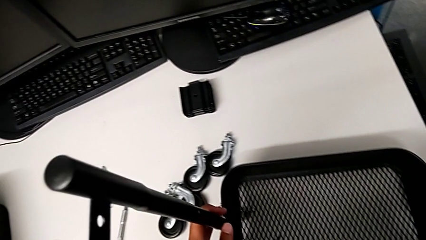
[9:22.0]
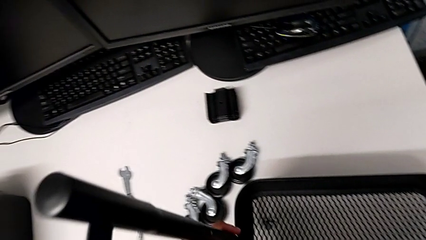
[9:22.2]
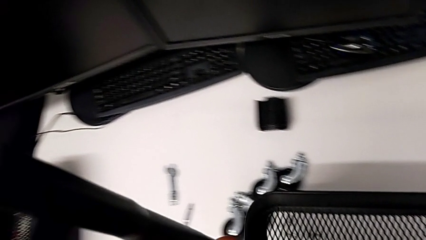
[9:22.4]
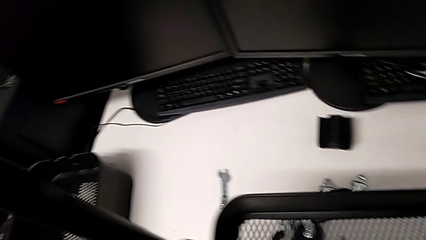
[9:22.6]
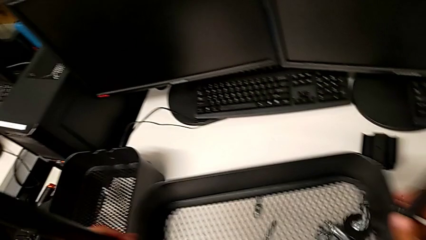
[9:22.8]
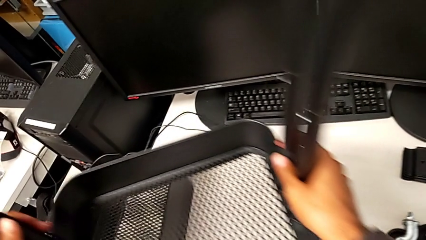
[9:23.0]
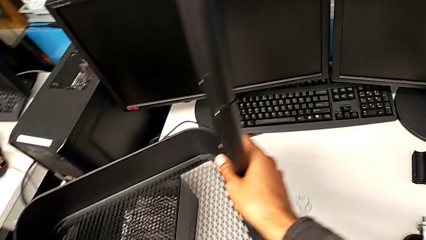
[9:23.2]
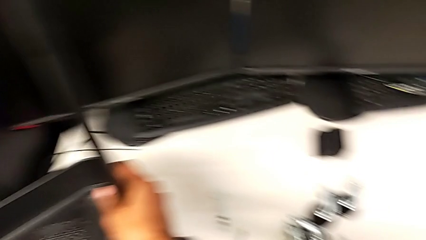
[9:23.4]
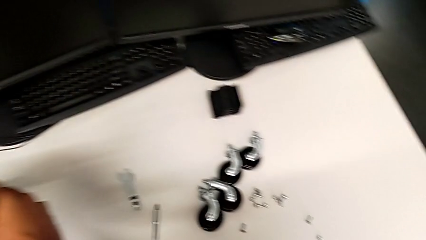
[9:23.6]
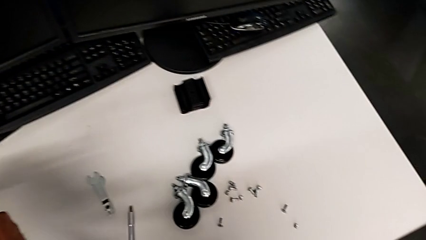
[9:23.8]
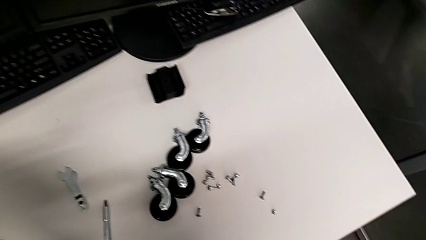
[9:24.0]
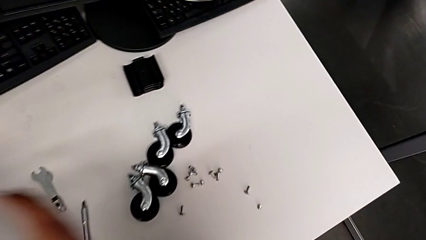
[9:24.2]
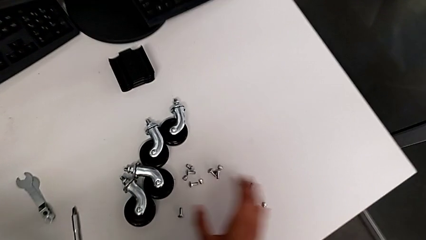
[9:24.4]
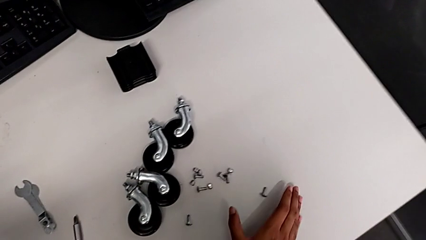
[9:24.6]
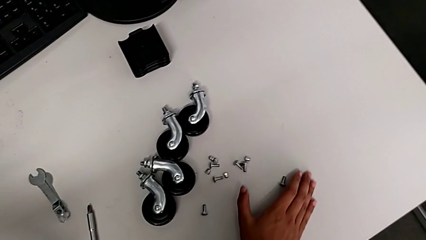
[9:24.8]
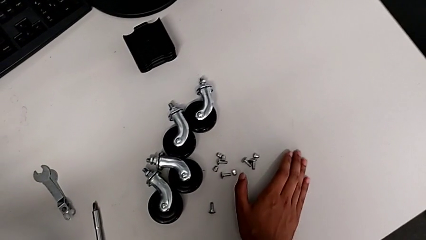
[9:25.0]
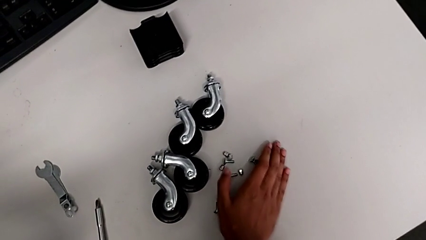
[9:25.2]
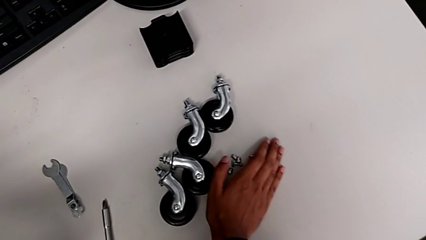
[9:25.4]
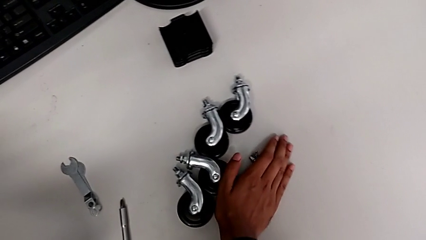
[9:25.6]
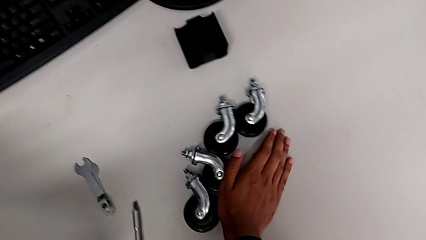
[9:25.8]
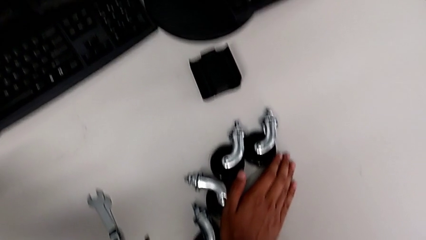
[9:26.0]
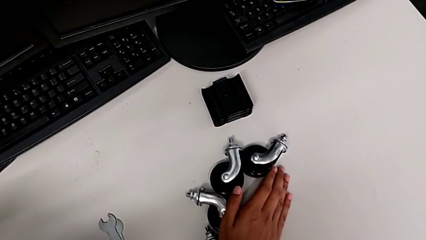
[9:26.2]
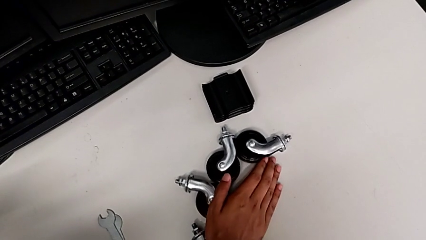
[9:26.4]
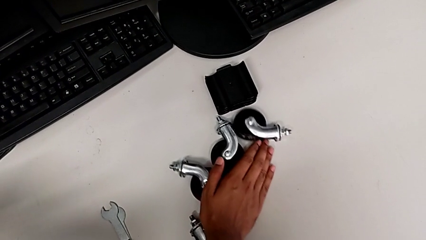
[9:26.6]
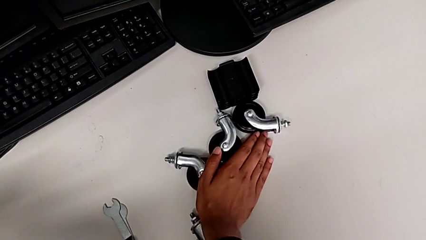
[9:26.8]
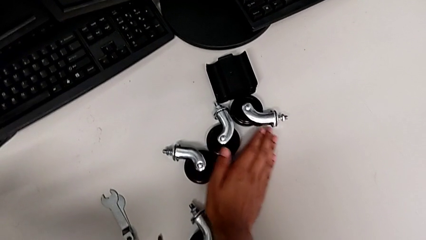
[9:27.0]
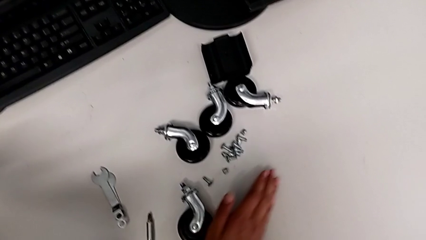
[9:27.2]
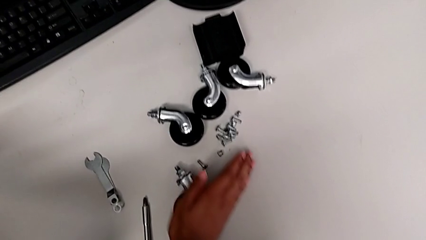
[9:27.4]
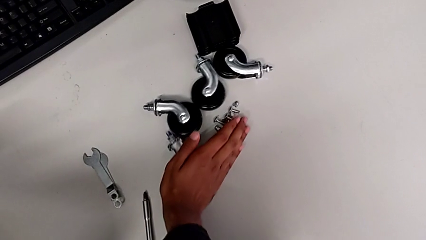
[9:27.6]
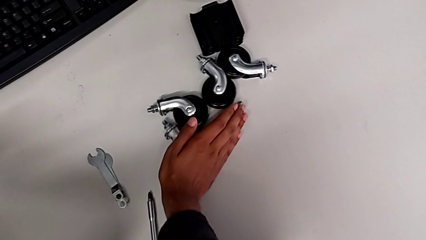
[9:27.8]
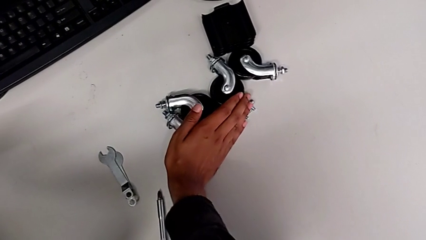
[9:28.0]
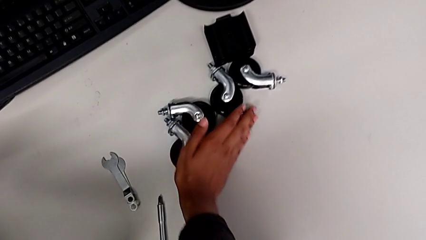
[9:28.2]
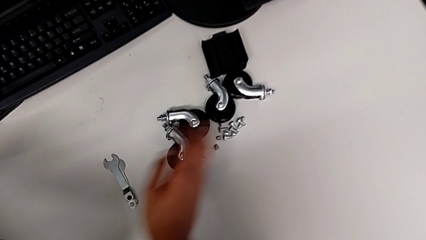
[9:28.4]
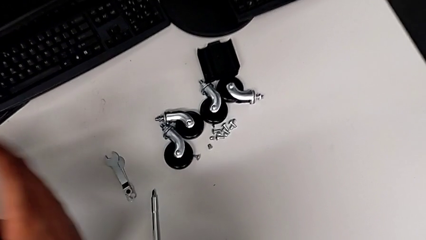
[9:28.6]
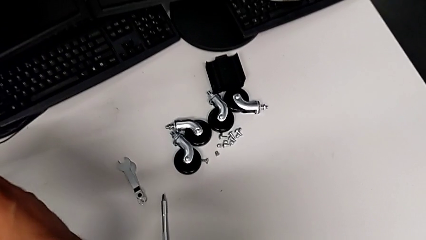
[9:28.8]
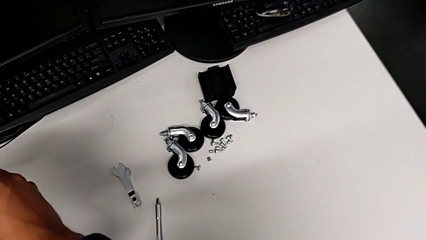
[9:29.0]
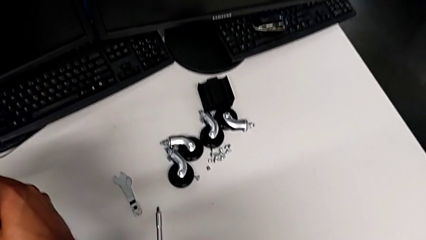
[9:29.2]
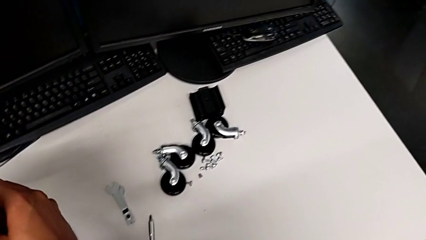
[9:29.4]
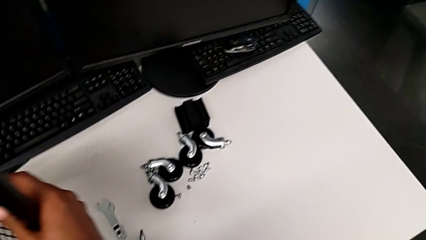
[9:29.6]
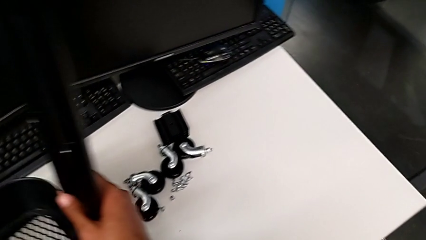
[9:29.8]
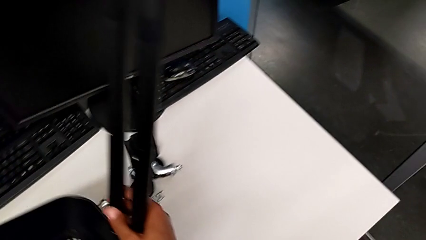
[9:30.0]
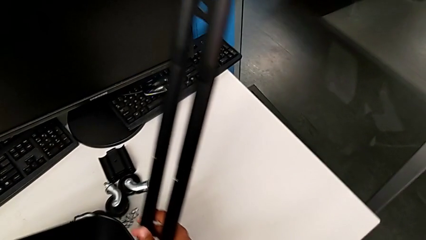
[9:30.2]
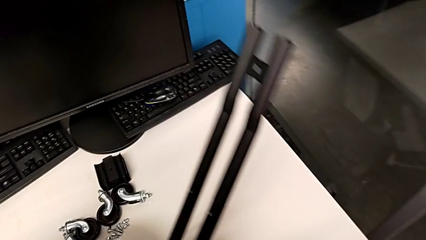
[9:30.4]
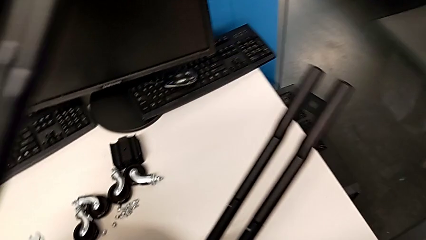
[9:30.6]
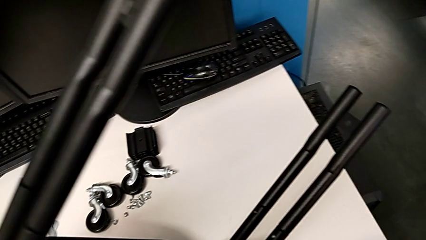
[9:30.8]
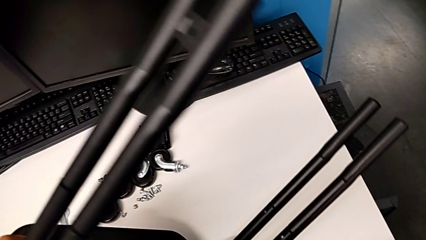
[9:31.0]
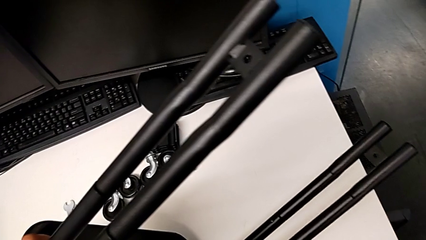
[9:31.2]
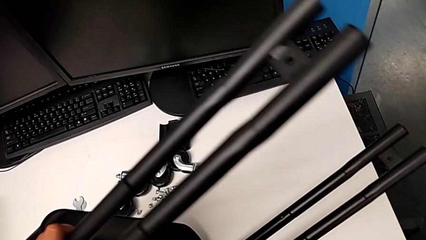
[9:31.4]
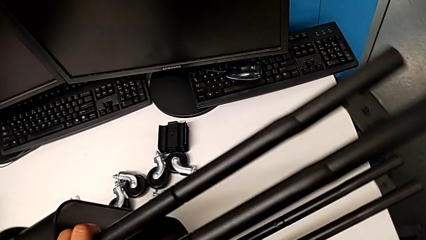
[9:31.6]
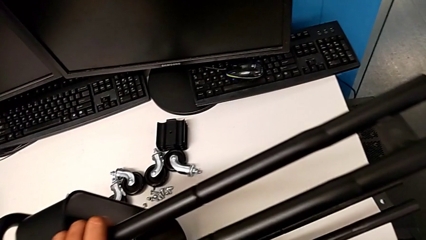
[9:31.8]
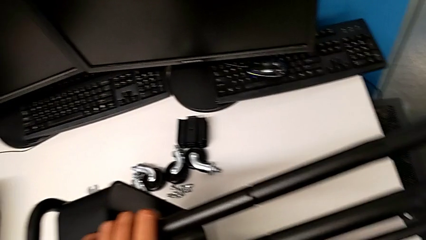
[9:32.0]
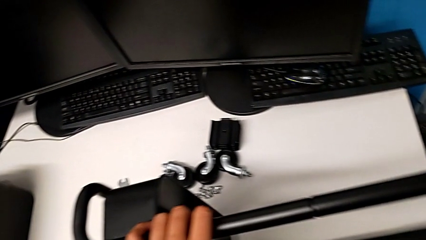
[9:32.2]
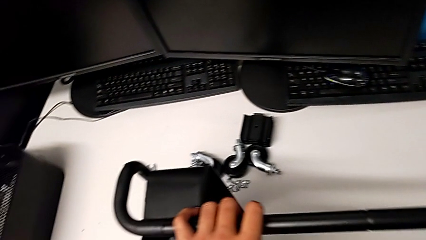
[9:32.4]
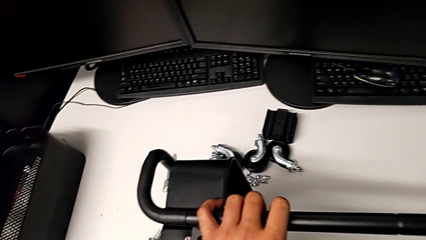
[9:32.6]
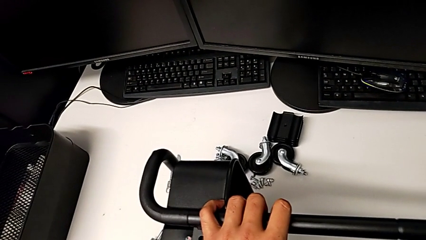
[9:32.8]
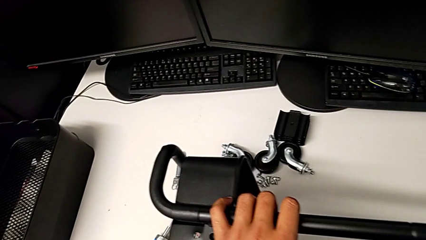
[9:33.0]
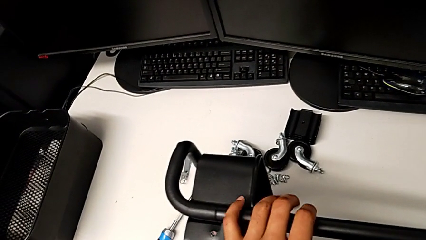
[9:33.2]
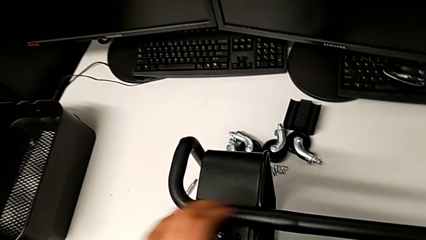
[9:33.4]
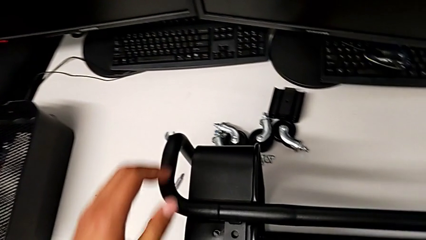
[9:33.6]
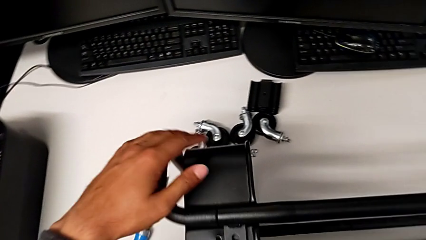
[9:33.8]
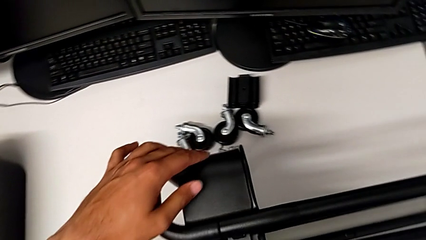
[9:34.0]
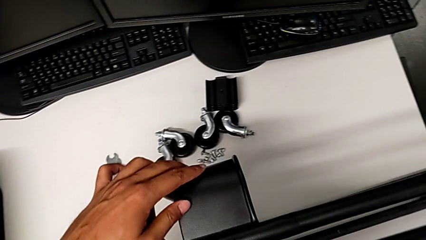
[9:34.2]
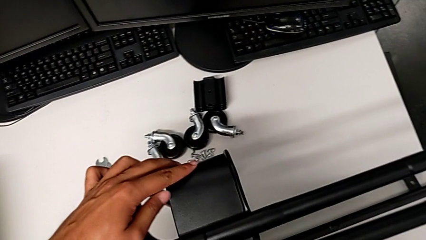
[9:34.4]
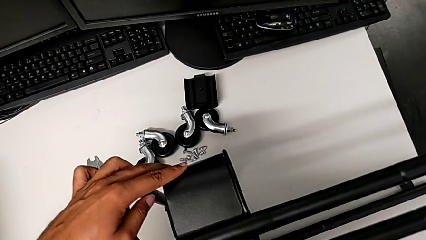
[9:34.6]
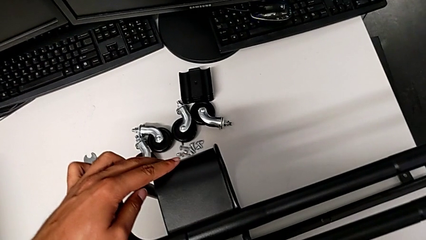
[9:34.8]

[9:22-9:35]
The camera wearer is assembling the tray. They lift the base and place it.

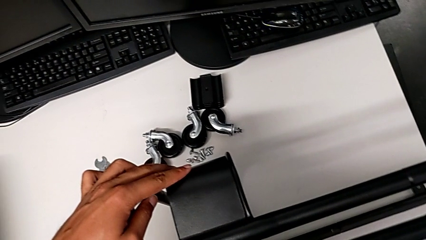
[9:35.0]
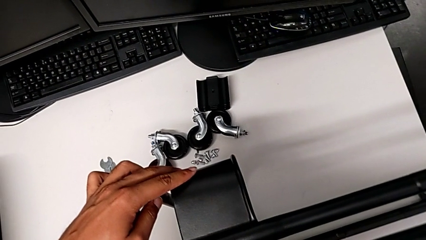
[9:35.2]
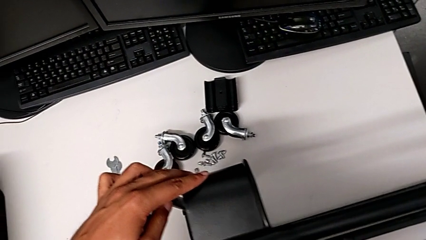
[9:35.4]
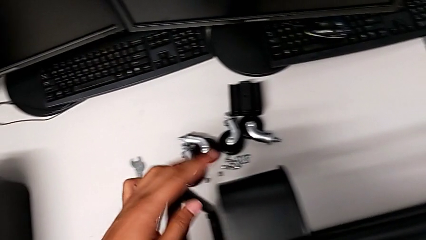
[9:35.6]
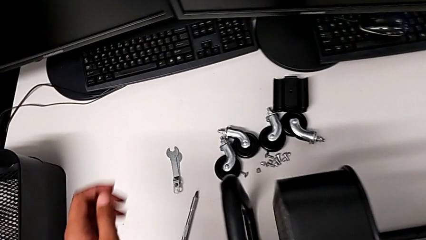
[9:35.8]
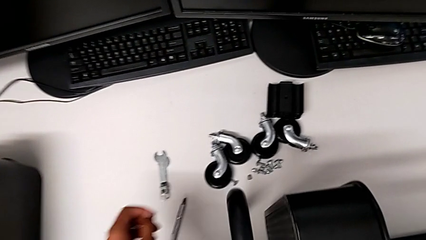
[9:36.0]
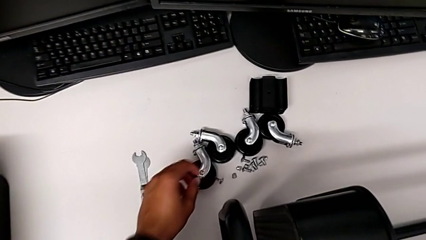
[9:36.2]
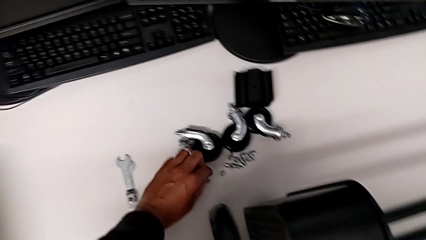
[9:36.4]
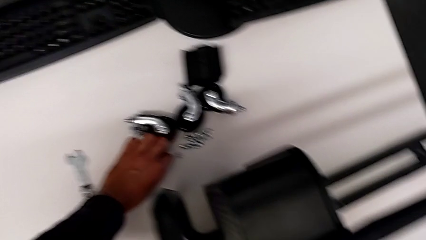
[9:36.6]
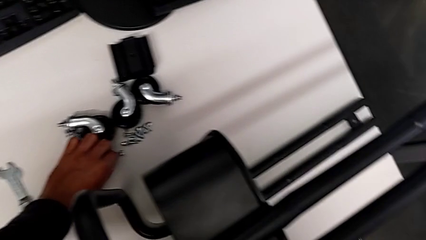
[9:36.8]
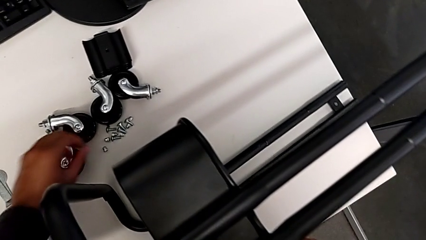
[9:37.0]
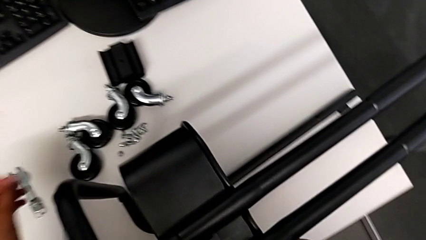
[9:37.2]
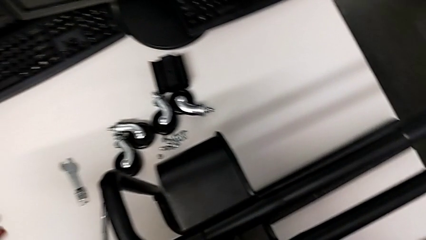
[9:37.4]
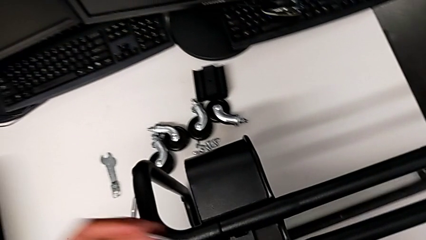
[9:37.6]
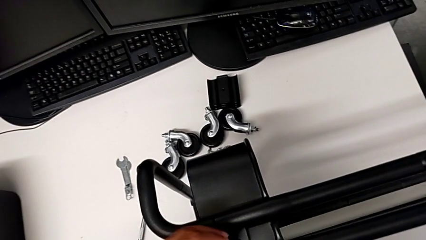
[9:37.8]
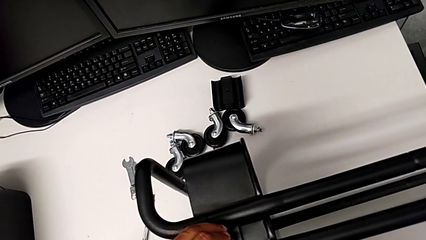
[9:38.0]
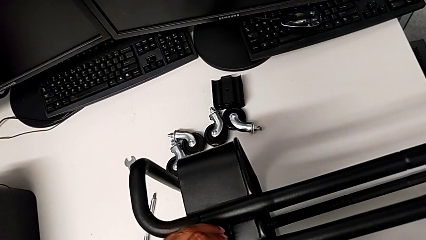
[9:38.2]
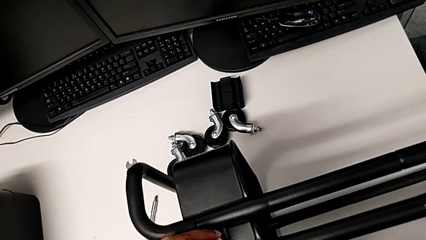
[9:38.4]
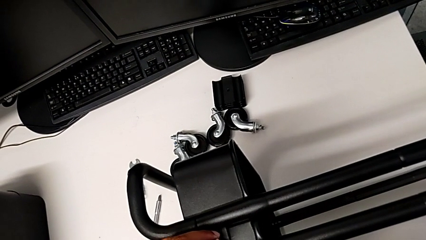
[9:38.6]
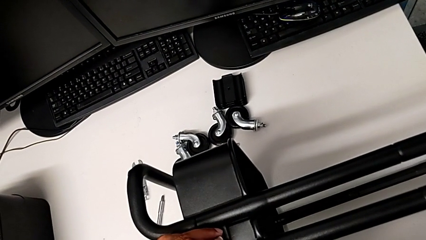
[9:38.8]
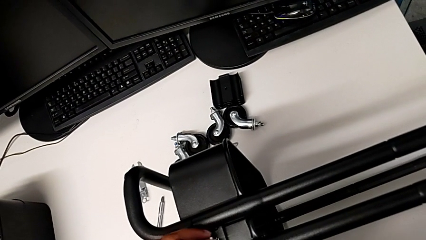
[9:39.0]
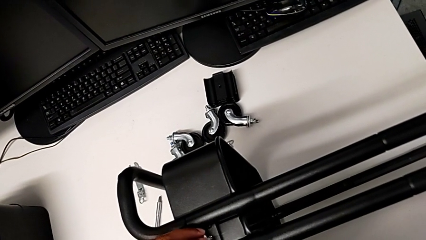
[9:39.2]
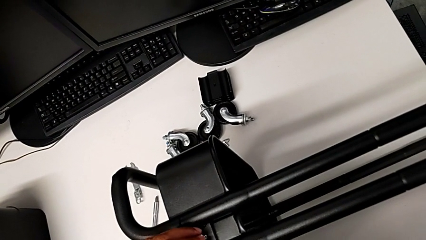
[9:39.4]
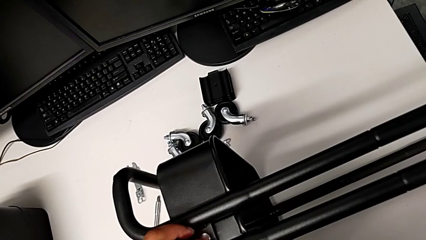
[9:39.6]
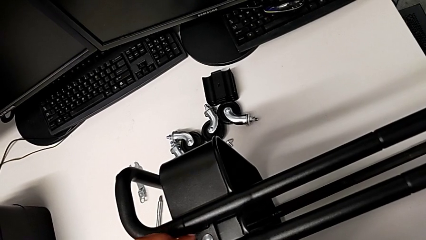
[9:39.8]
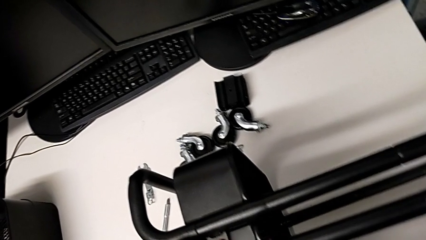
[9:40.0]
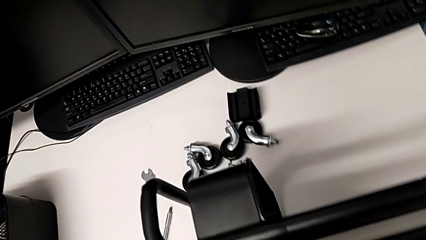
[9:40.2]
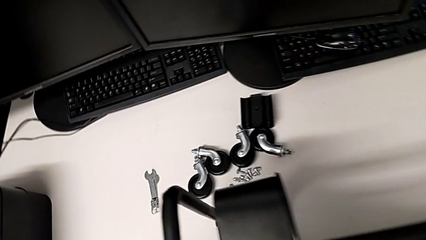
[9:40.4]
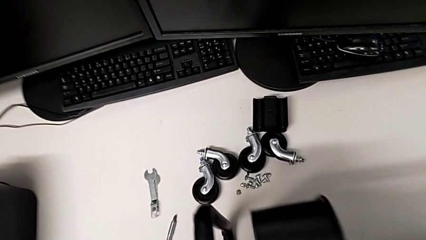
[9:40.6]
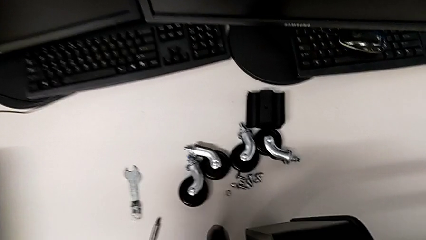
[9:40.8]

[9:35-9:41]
The camera wearer is screwing the tray. They grab the screw and insert it.
